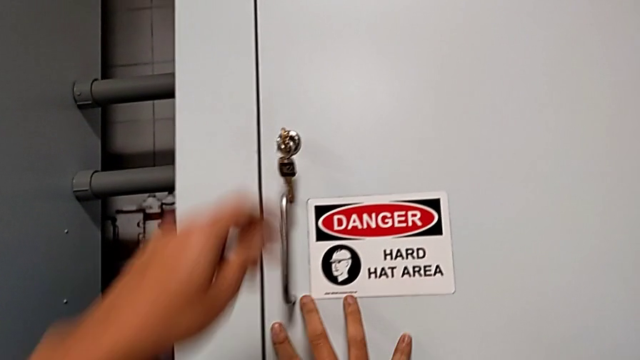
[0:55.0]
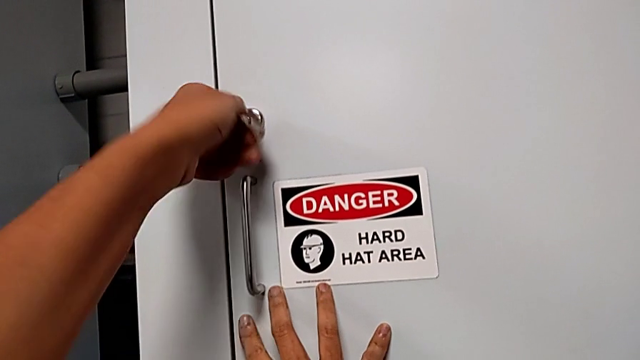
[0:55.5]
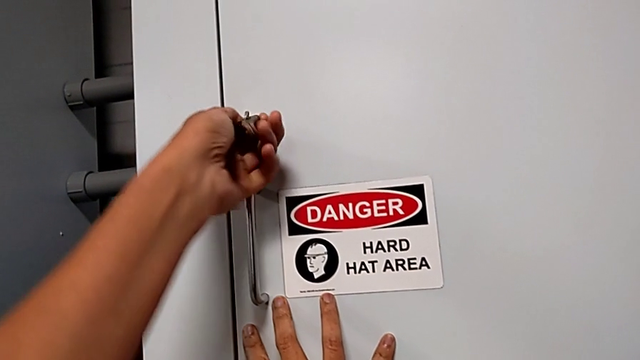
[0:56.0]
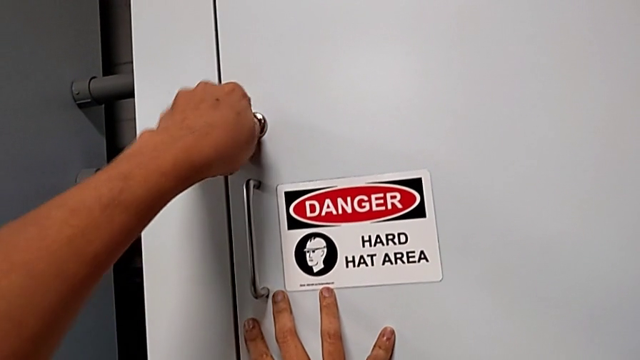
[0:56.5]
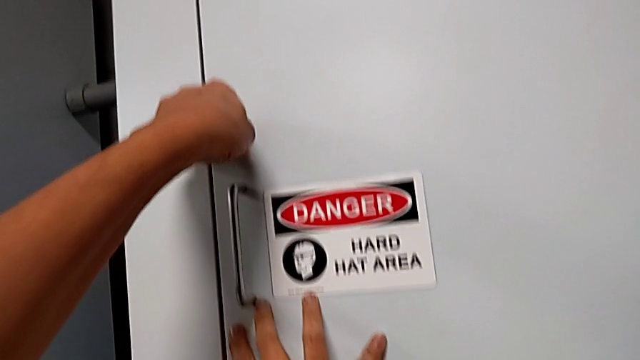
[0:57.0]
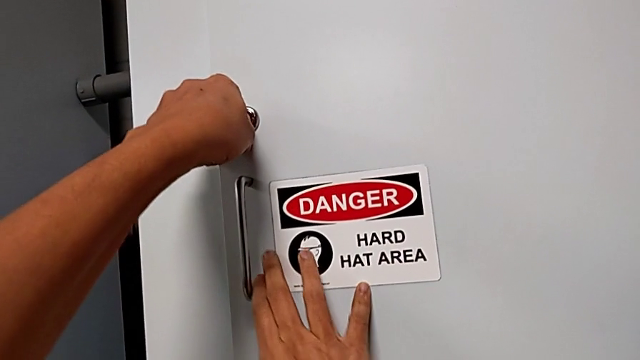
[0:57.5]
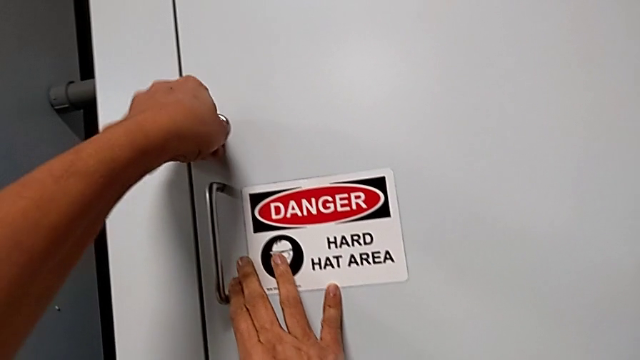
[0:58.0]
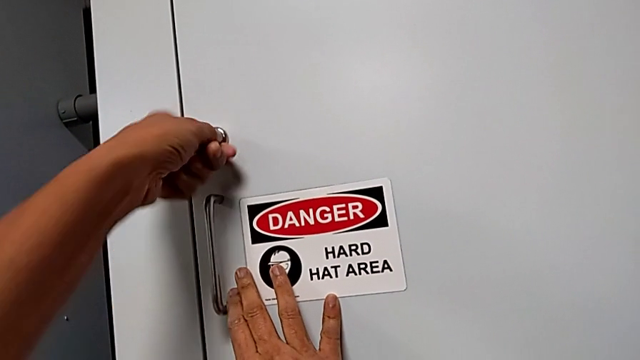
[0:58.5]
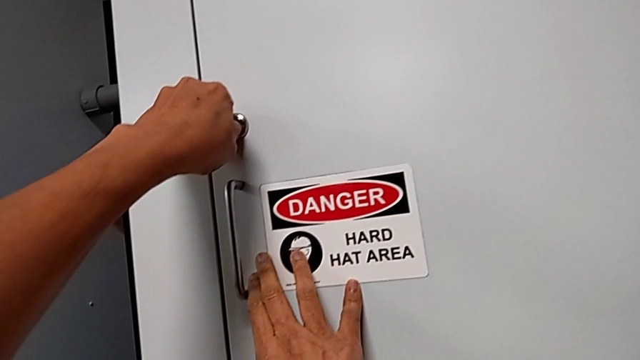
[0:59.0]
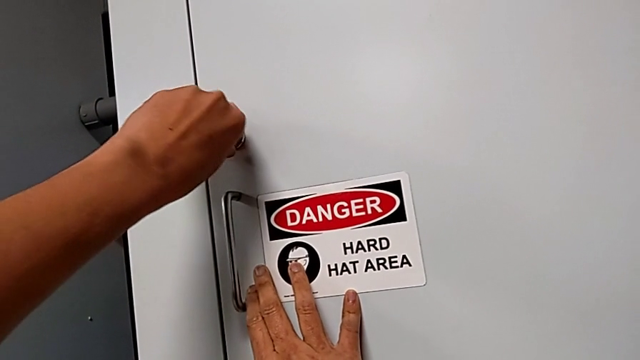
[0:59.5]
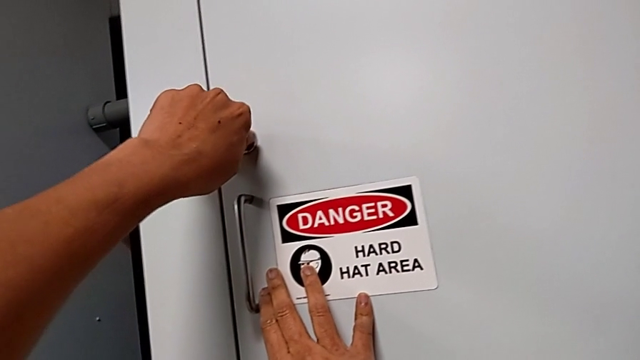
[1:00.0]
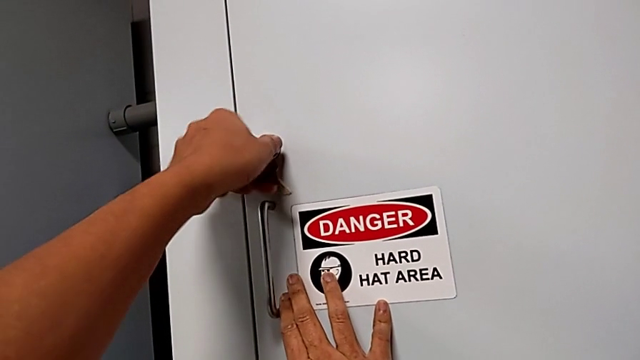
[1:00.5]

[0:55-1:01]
The camera wearer locks the front panel door. They lock the front panel door.

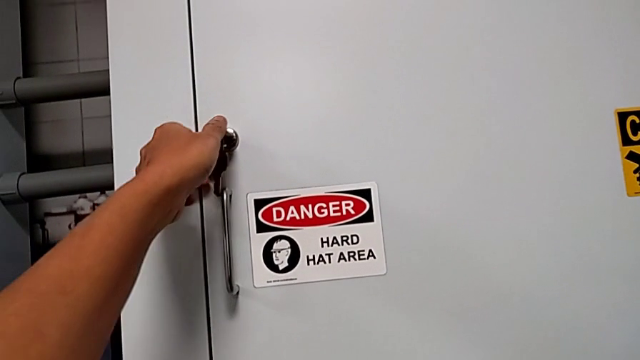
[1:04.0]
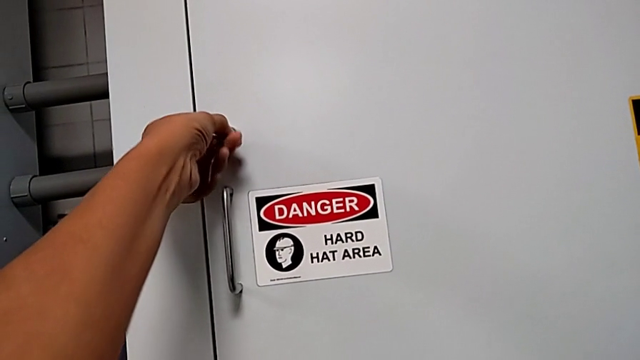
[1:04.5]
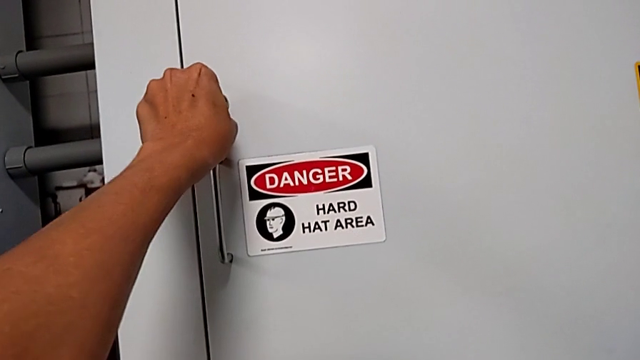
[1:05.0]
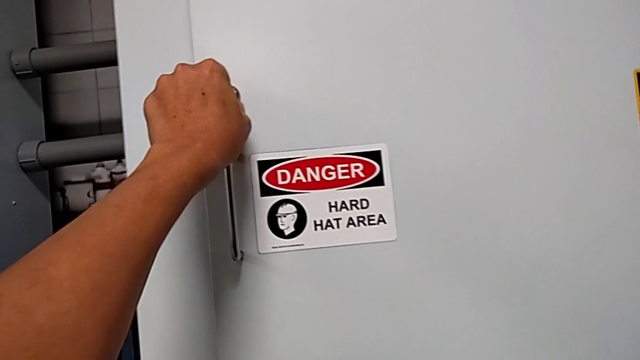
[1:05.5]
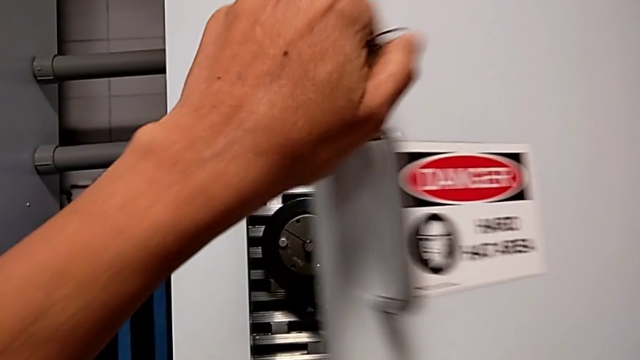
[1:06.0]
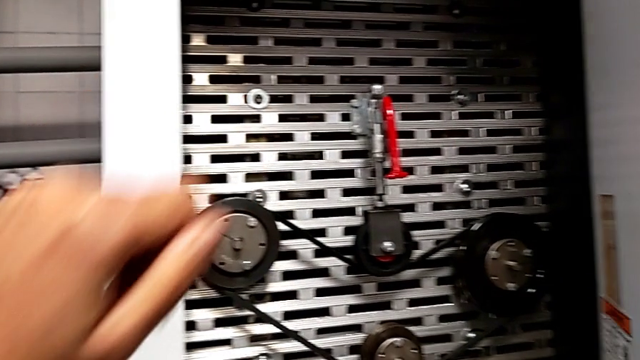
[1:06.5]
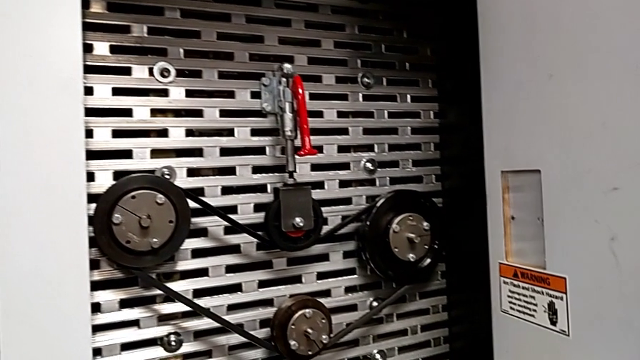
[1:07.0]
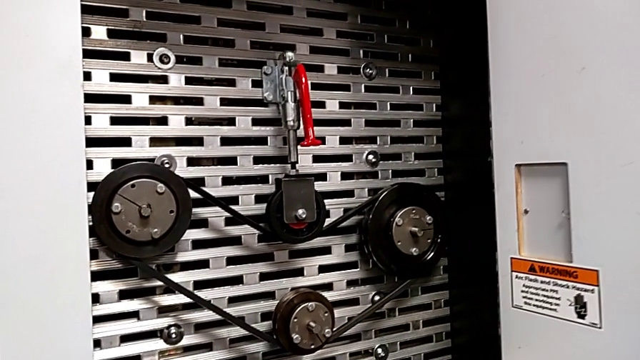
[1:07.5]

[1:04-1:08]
The camera wearer opens the front panel door. They unlock the front panel door and open it.

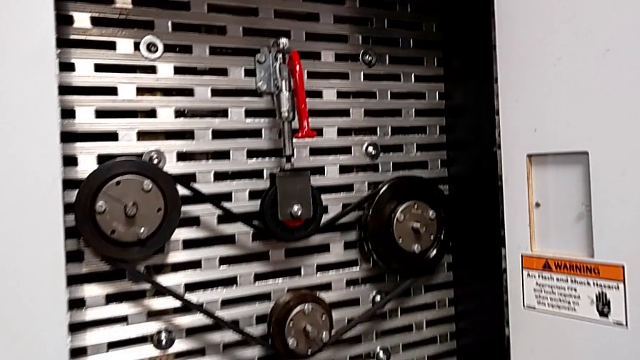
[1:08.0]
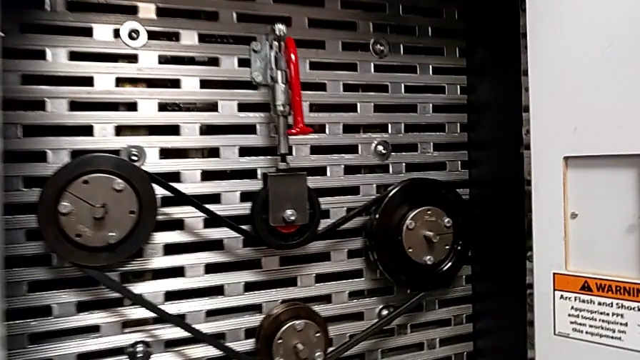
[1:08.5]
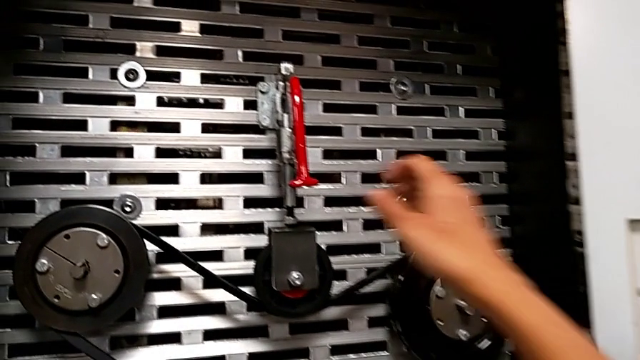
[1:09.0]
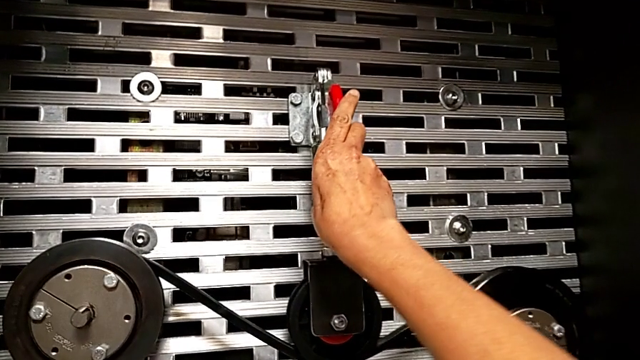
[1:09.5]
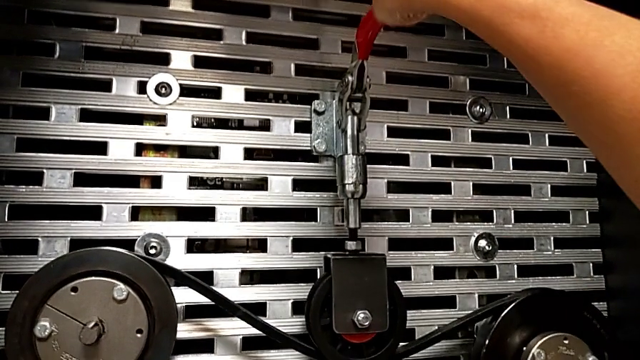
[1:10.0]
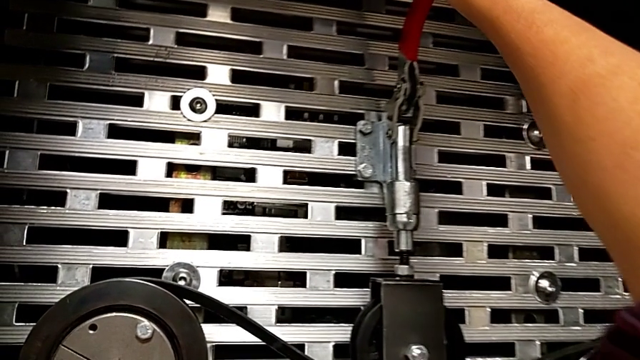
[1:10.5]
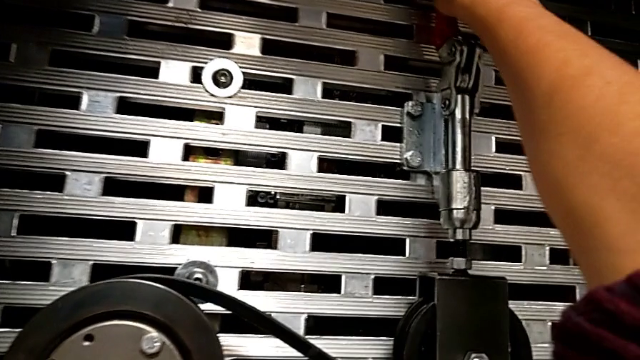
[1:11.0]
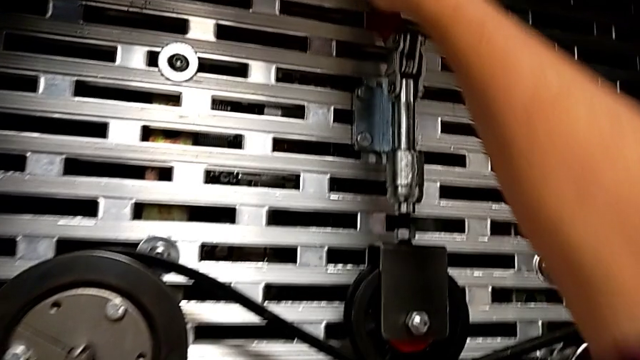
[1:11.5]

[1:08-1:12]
The camera wearer pulls the red lever up. They pull the red lever.

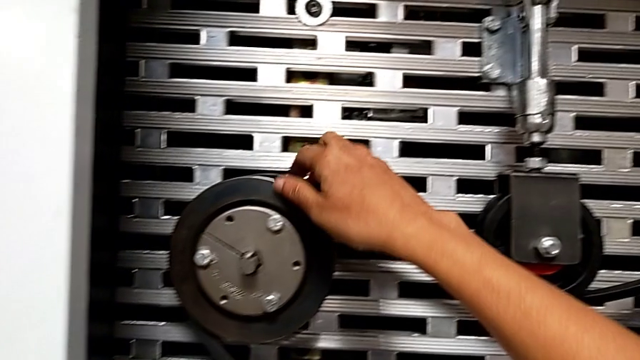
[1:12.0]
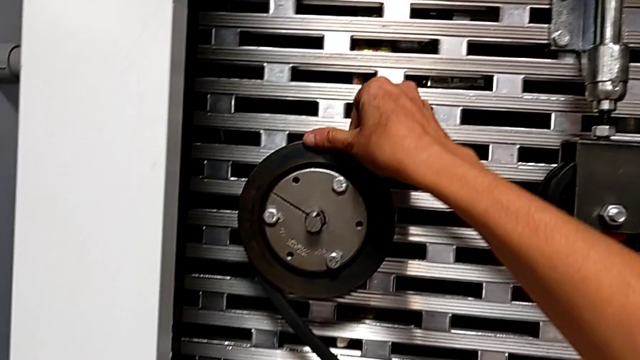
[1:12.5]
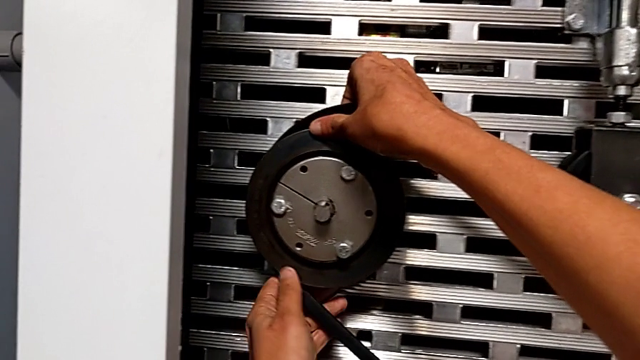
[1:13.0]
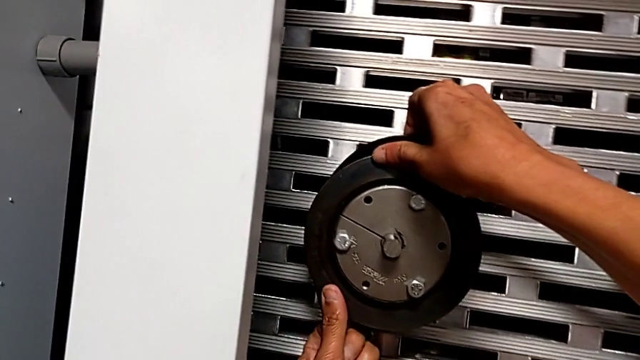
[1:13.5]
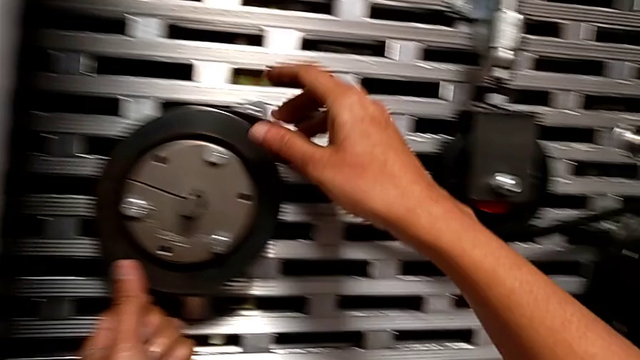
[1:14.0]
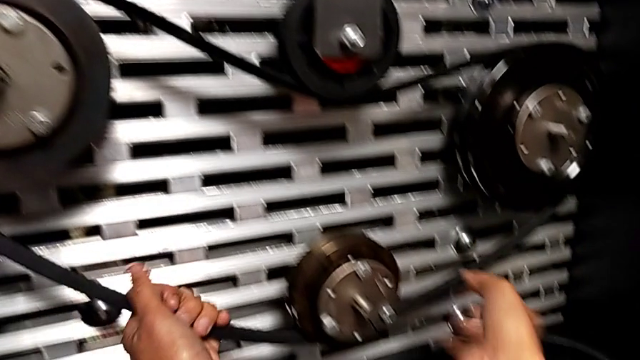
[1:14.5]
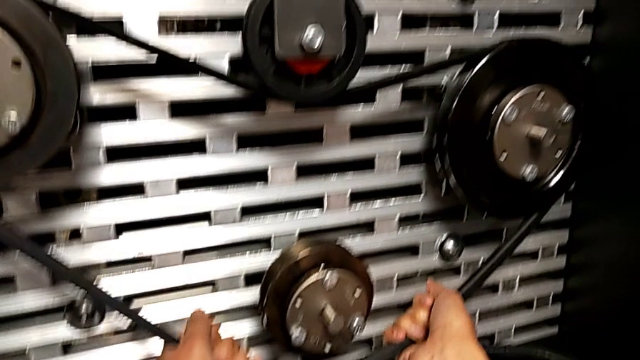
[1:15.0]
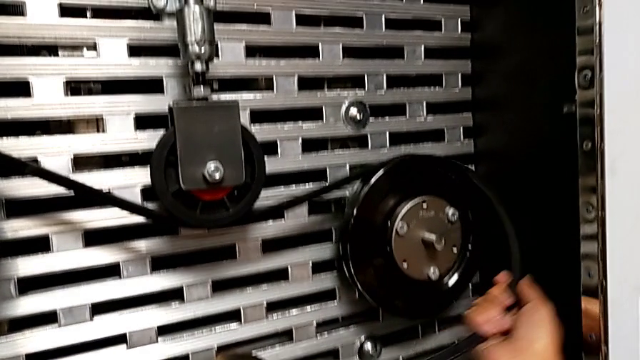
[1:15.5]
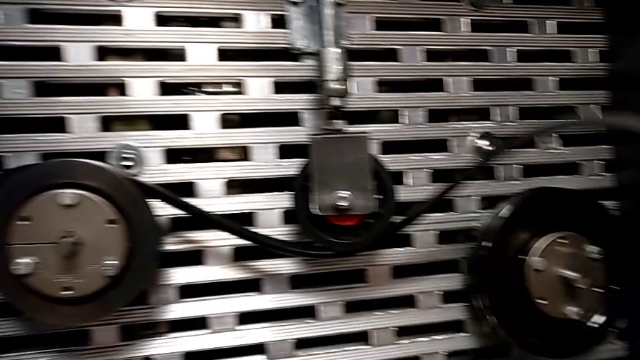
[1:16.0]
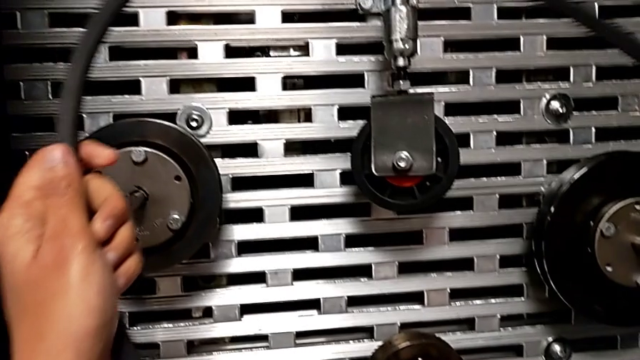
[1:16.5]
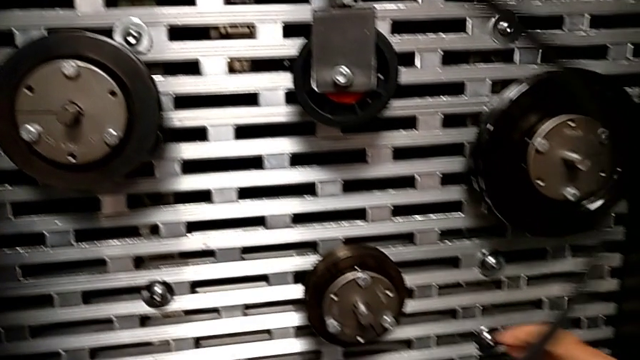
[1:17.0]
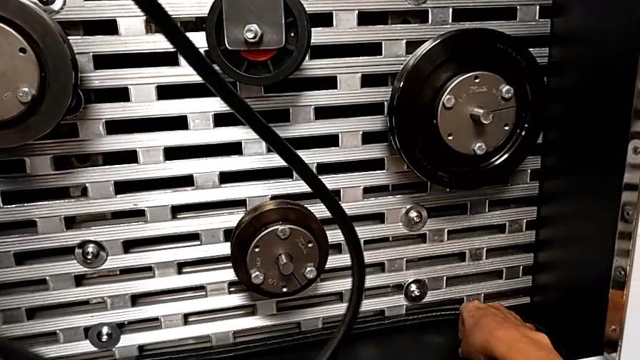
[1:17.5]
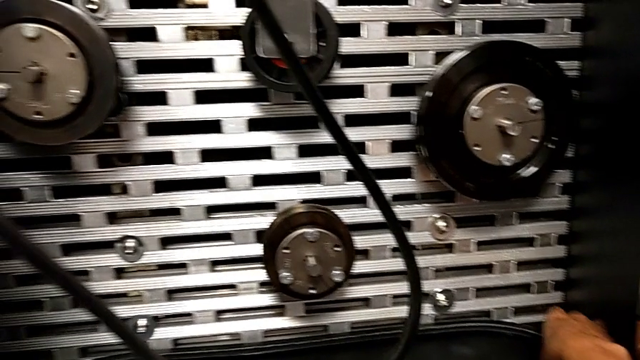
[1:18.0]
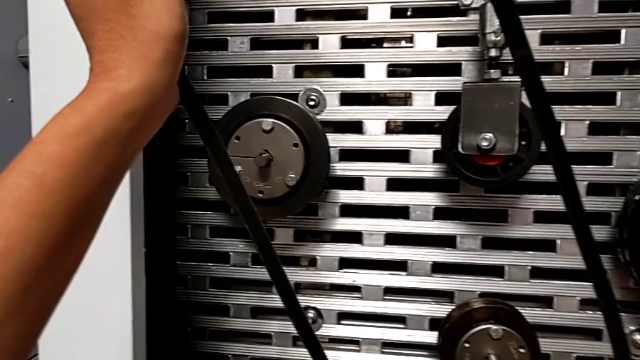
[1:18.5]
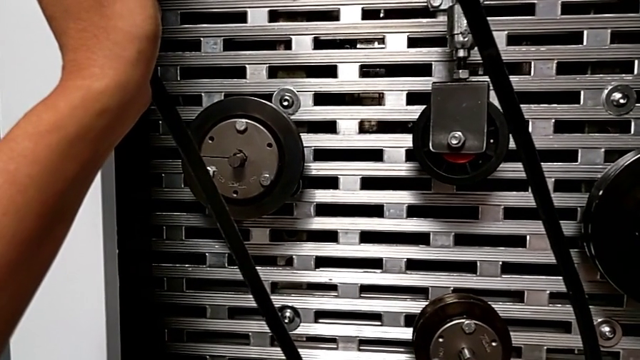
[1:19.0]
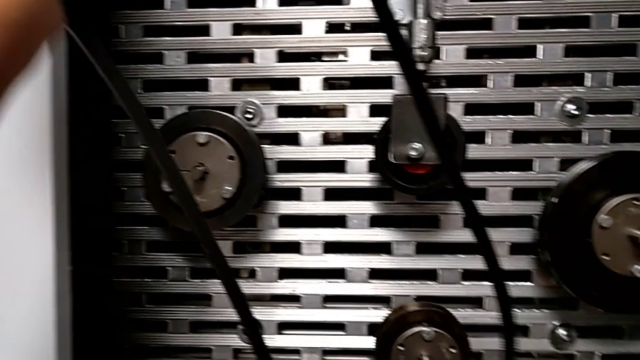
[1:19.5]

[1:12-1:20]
The camera wearer is removing the belt. They withdraw the replacement belt and begin to hold the belt with the left hand.
